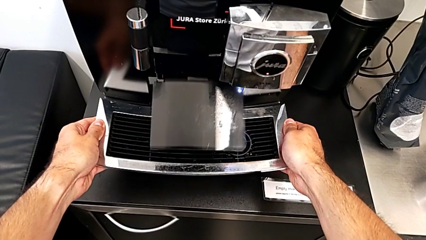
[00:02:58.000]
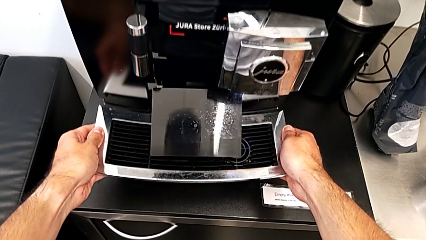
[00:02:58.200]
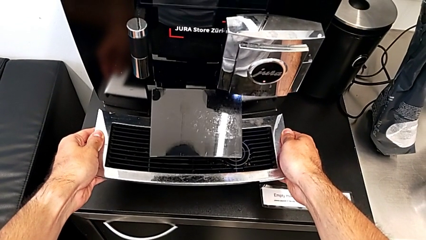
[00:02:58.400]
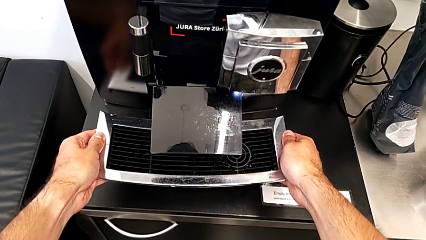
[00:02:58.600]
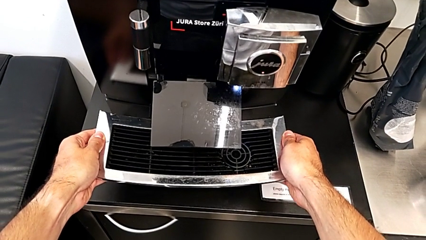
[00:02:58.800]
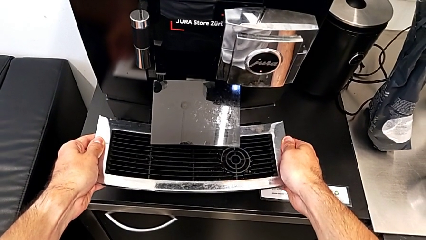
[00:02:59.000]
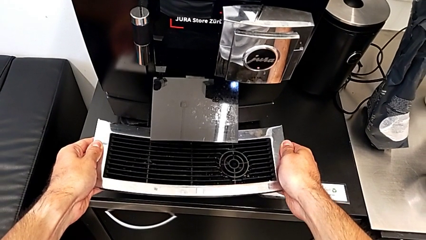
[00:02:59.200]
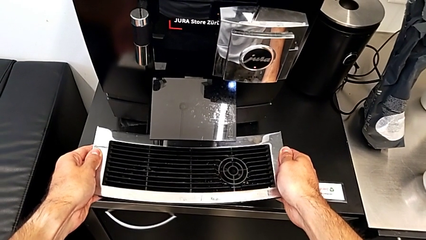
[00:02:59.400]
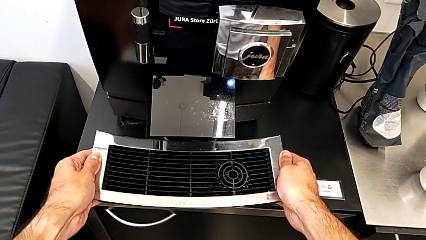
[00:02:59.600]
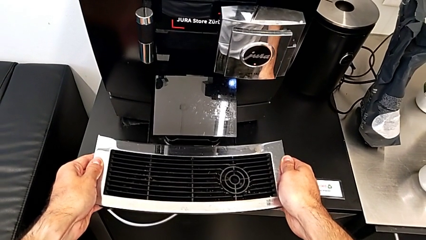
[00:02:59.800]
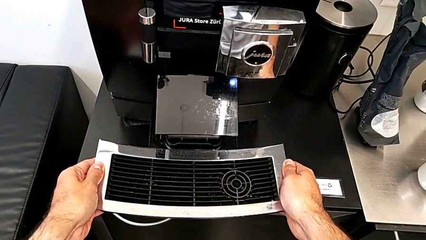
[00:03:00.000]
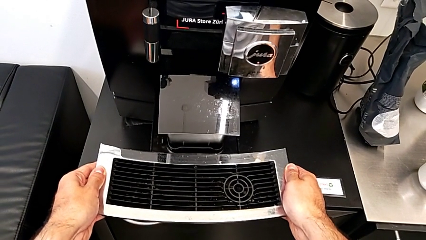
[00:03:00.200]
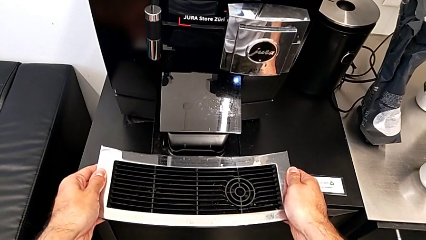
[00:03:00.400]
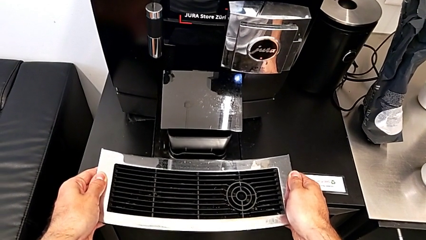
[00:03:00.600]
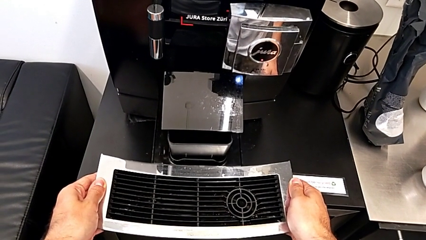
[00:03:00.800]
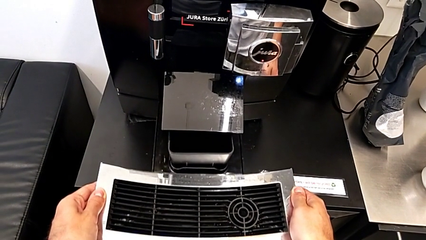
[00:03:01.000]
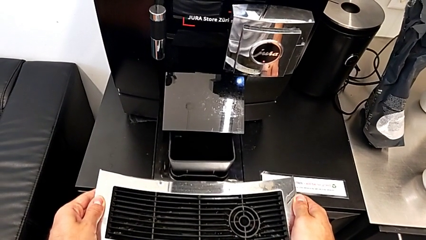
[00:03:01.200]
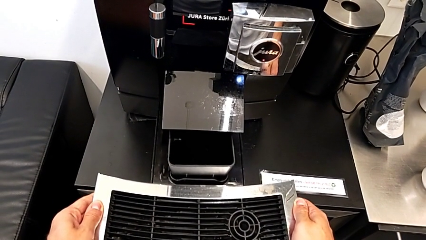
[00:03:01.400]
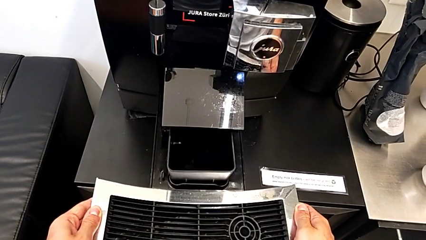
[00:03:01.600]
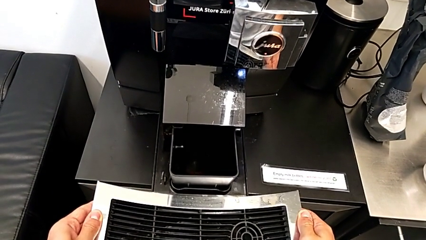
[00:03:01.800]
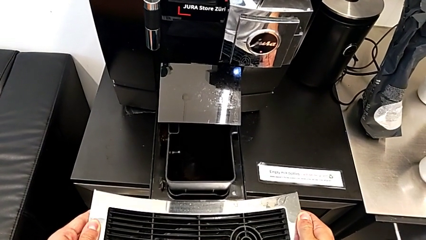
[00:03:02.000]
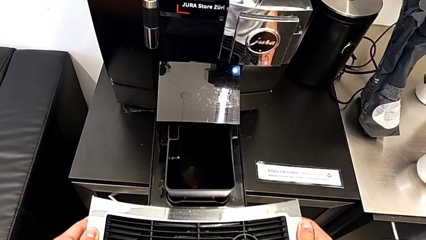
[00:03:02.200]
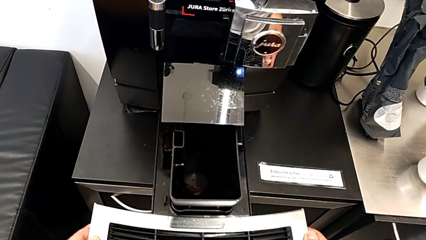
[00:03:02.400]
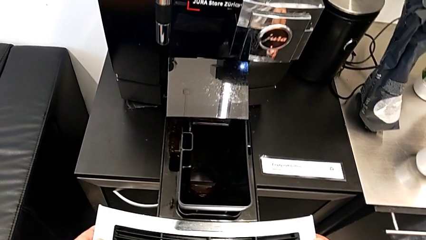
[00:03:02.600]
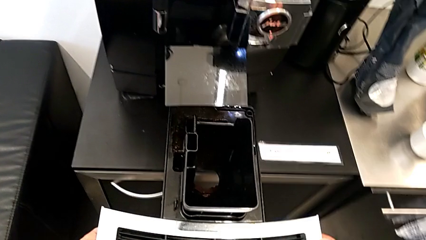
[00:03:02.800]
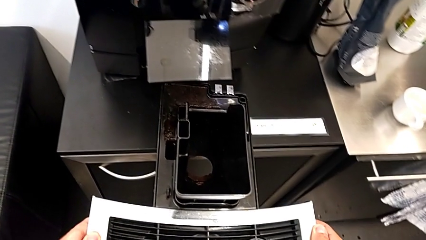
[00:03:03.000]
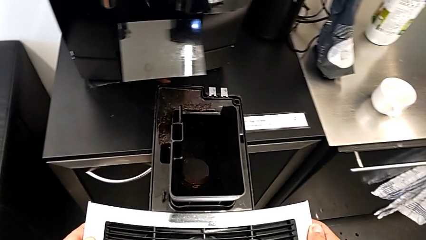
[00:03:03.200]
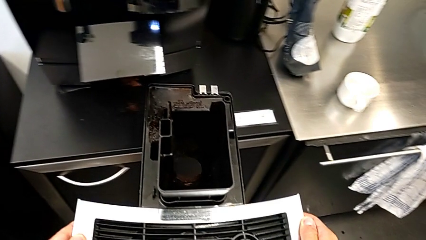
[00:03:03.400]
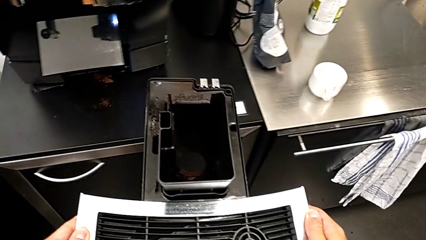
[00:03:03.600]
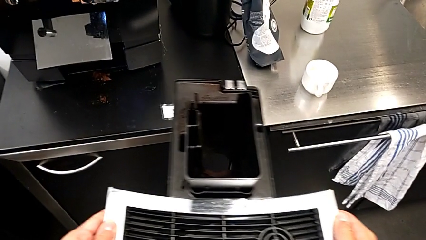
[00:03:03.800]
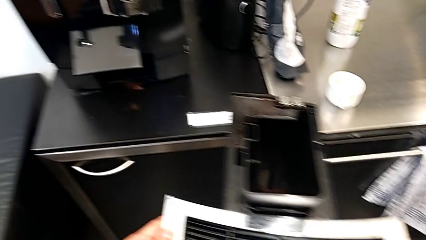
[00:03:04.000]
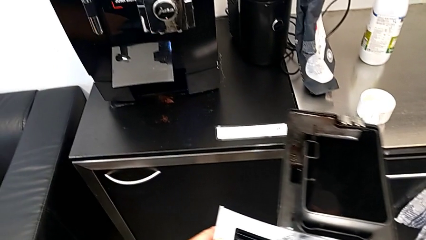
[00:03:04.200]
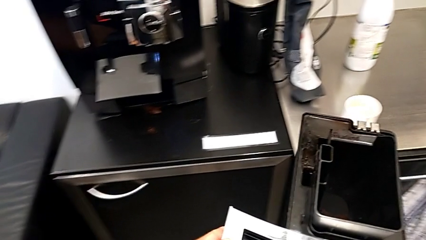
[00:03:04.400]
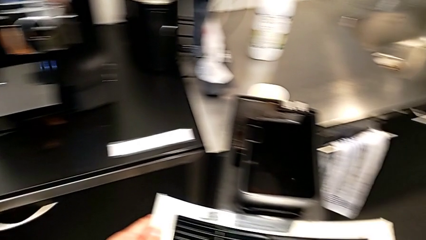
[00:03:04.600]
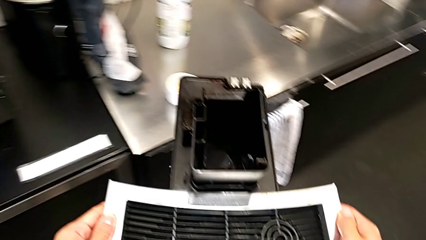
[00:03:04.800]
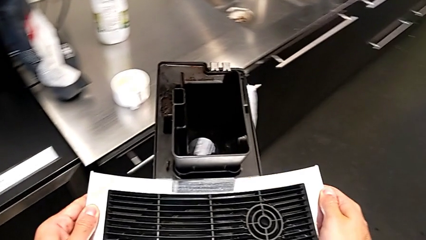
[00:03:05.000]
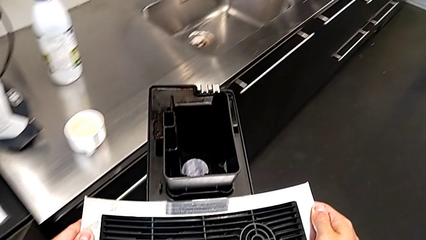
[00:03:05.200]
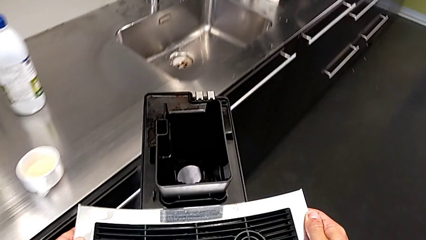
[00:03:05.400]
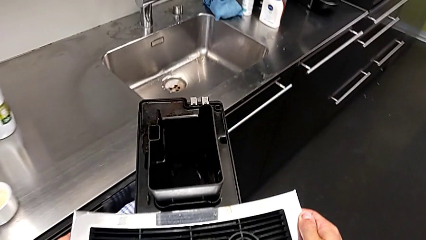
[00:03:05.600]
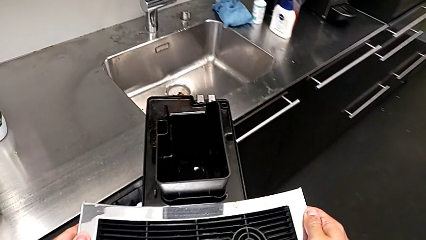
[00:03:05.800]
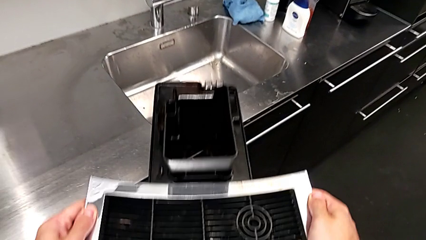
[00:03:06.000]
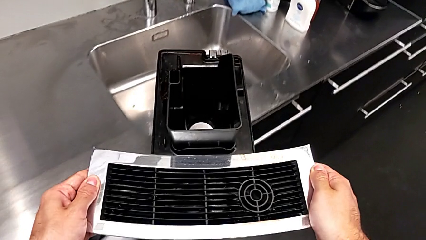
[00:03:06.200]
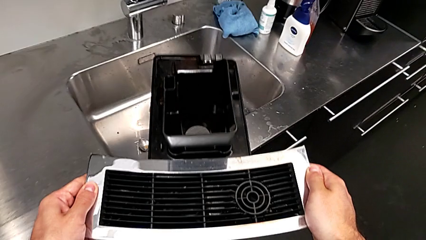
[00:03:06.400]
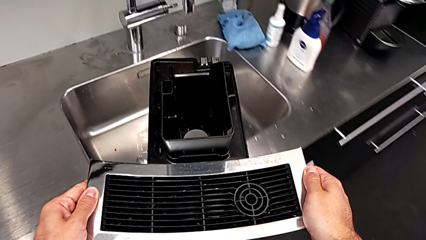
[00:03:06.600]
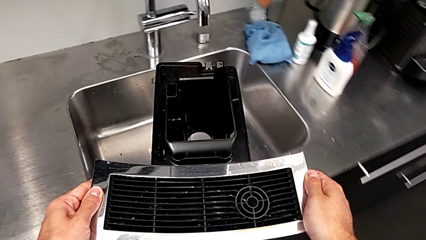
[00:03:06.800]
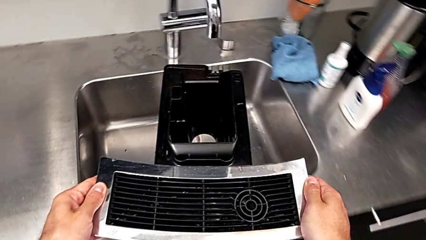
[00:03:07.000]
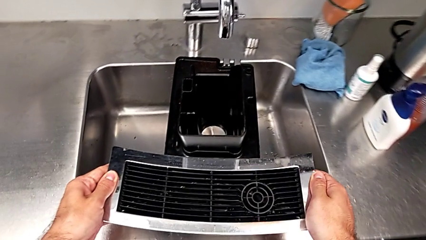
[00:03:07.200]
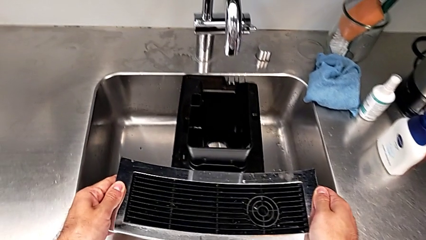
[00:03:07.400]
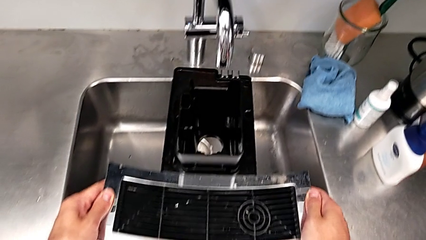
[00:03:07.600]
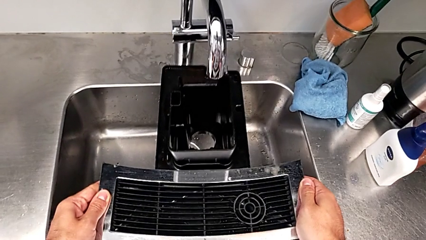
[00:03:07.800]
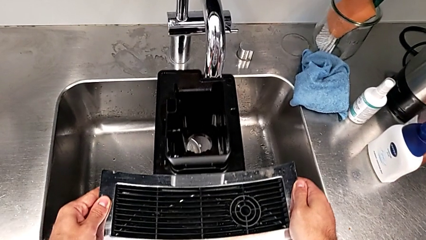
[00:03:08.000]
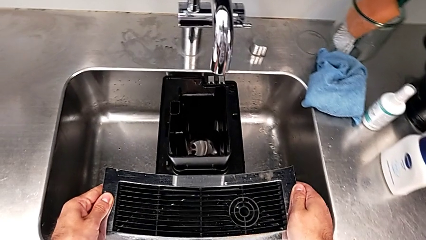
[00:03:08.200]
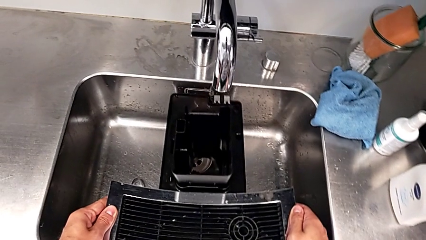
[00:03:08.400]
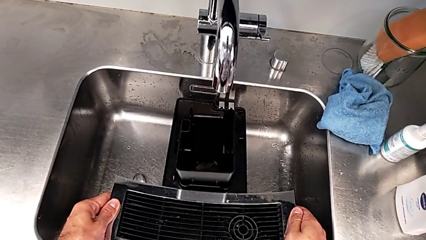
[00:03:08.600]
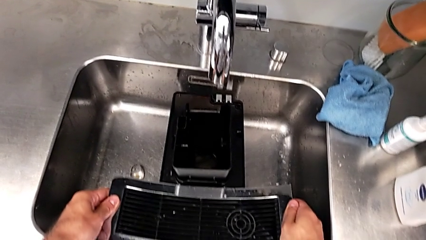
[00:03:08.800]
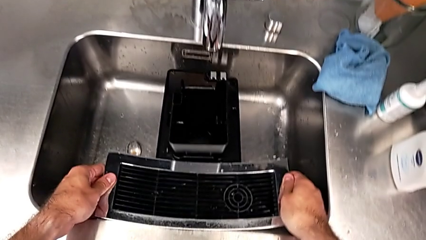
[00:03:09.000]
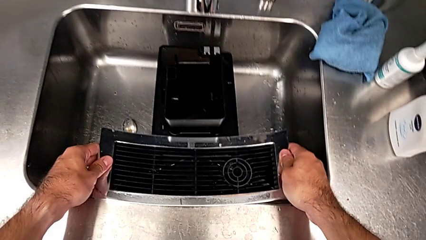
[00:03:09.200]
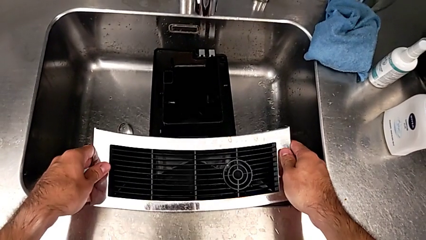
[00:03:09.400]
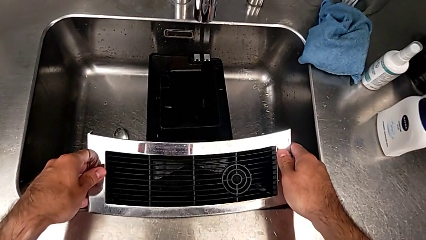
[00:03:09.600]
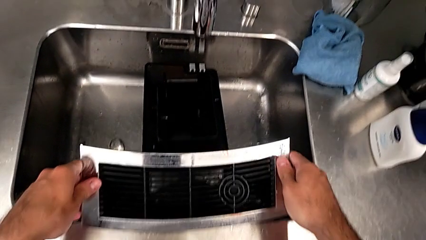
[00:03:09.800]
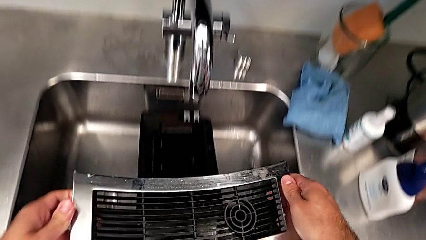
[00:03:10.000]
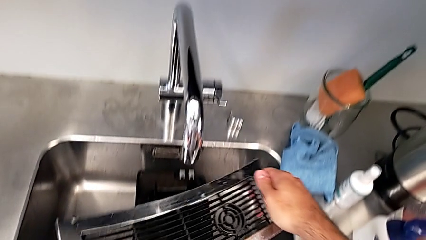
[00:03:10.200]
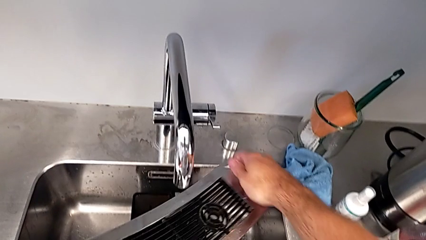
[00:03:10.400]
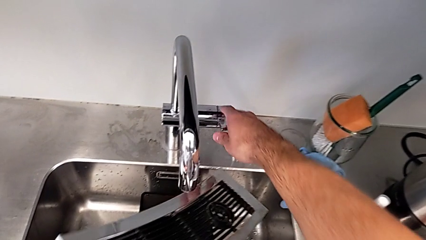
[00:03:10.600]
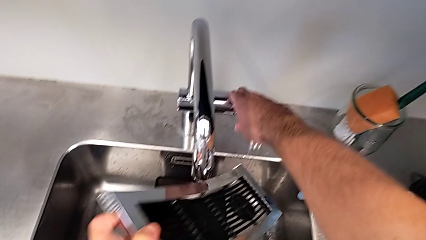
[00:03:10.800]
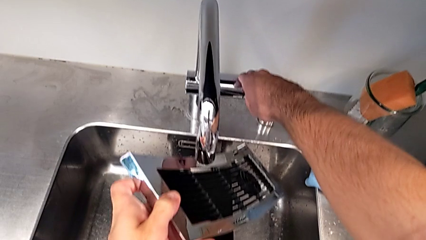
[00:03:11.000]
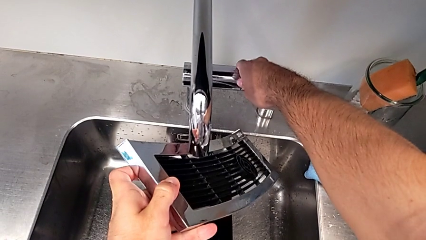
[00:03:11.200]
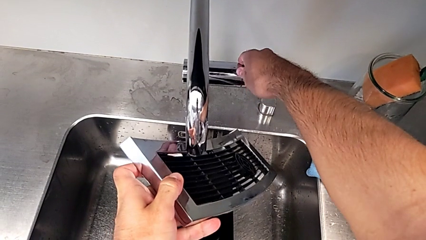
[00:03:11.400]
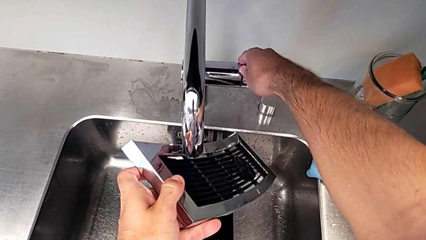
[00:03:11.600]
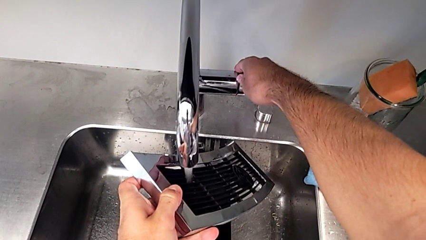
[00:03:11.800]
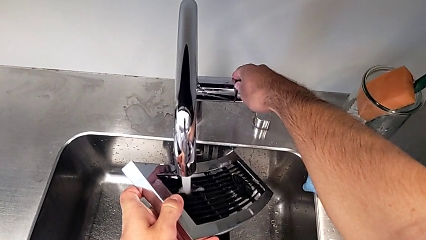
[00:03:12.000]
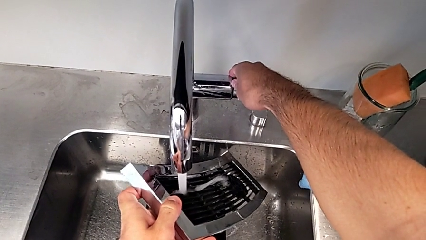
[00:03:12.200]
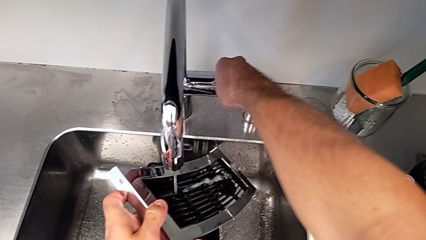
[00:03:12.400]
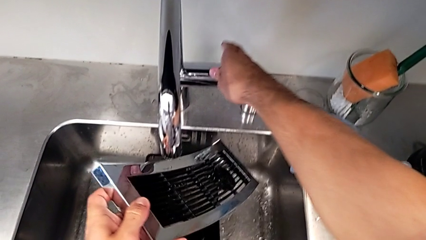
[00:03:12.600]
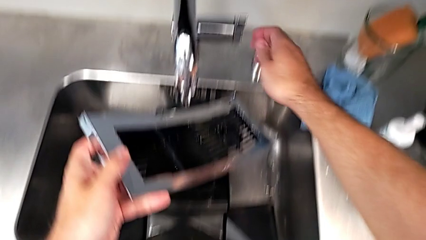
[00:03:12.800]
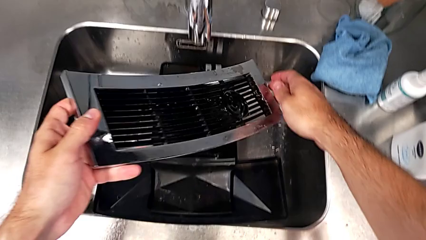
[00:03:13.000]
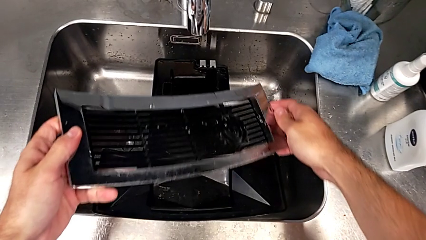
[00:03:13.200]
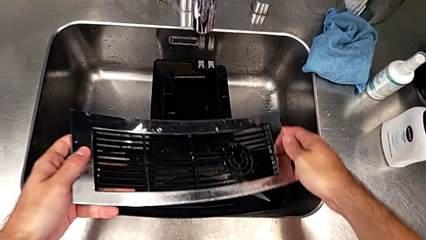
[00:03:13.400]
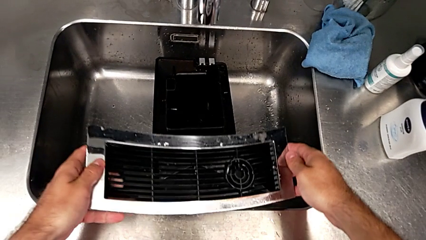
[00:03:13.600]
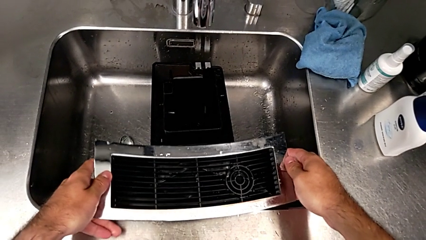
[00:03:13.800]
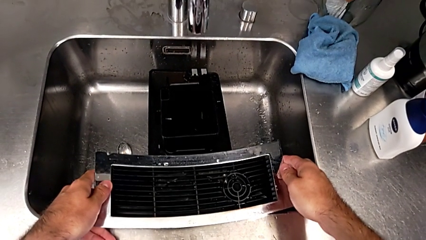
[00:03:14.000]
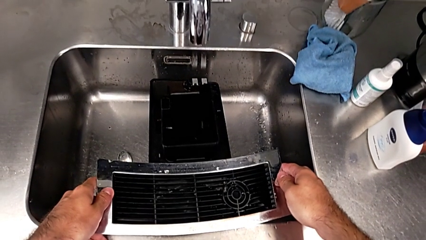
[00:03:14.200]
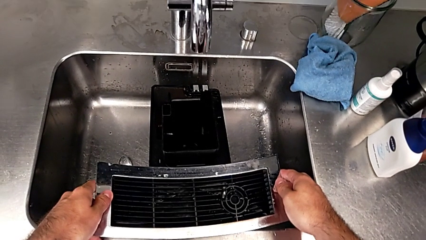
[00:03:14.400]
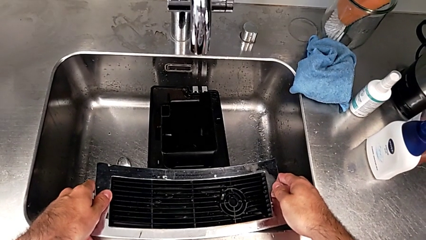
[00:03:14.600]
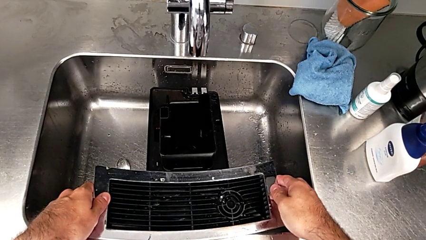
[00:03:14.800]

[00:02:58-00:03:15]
The camera wearer is emptying the drip tray every day. They keep withdrawing the drip tray and place it. They wrongly withdraw the top drip tray and open the faucet, cleaning the drip grid.
